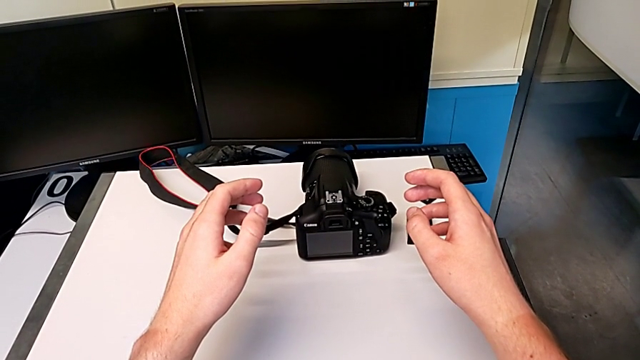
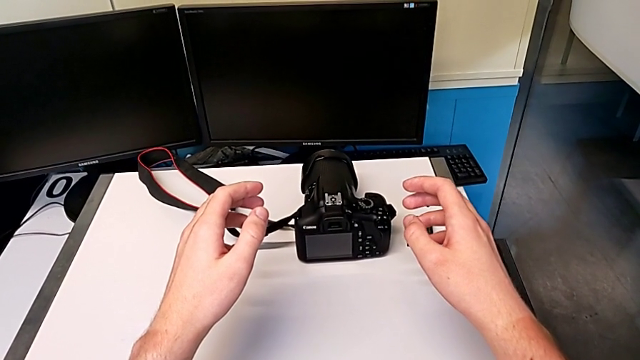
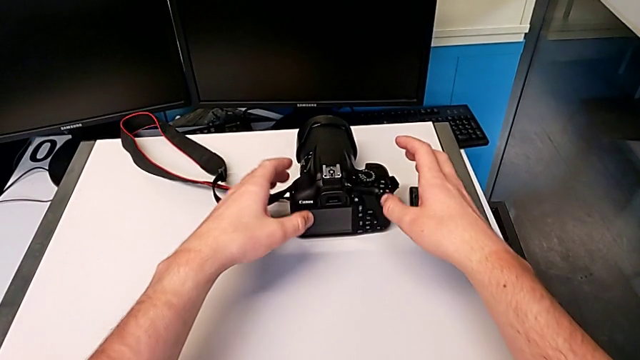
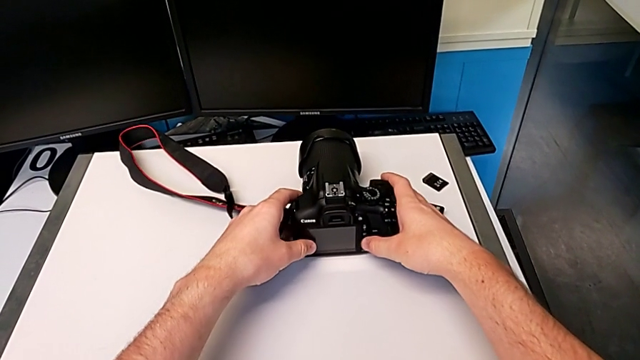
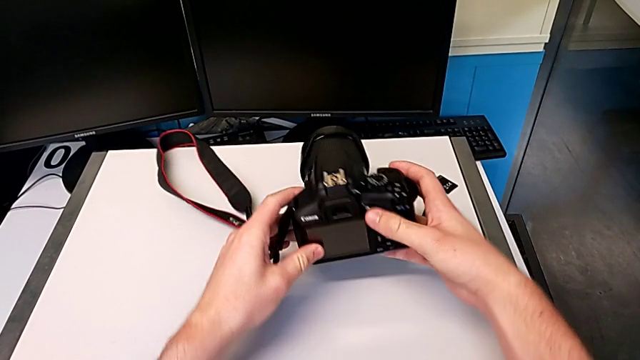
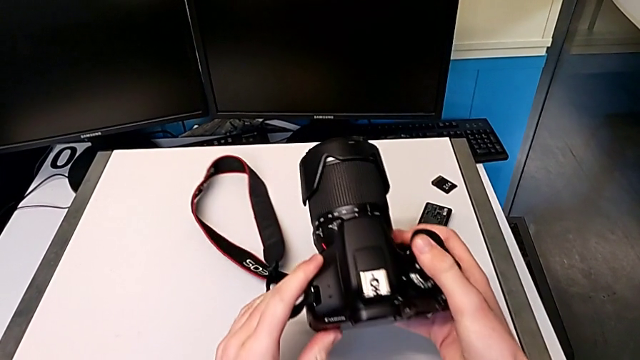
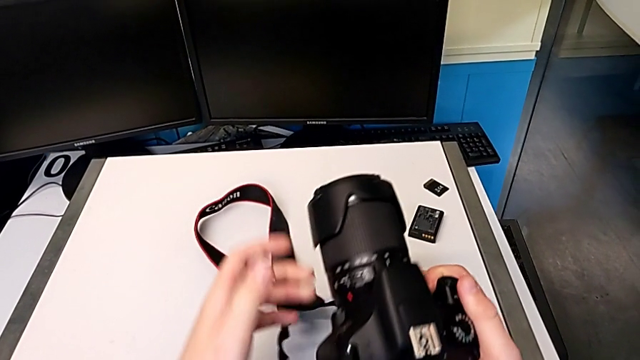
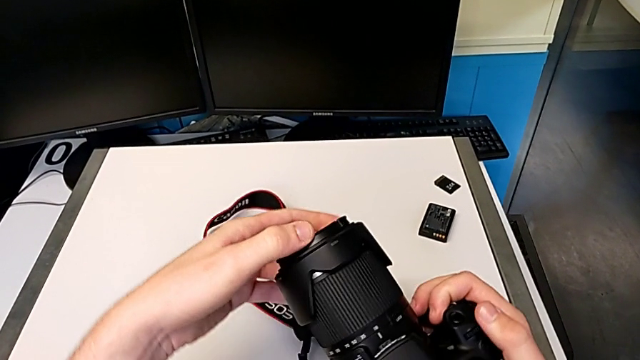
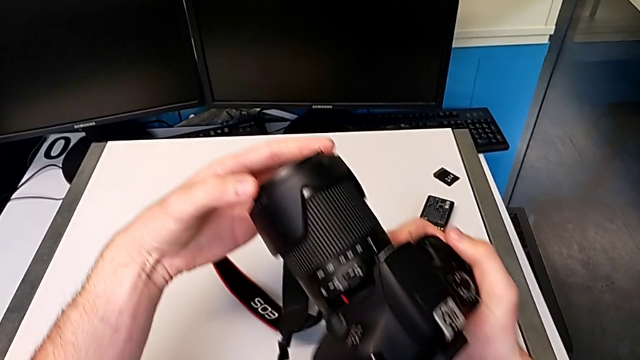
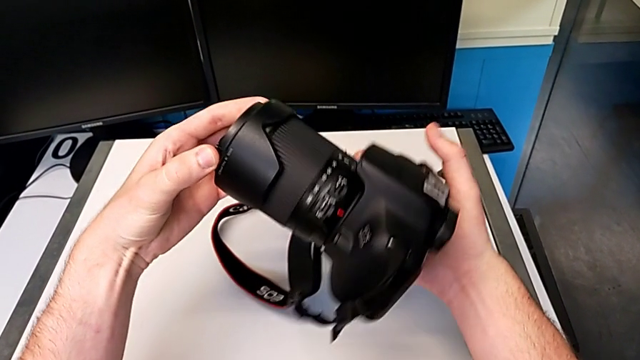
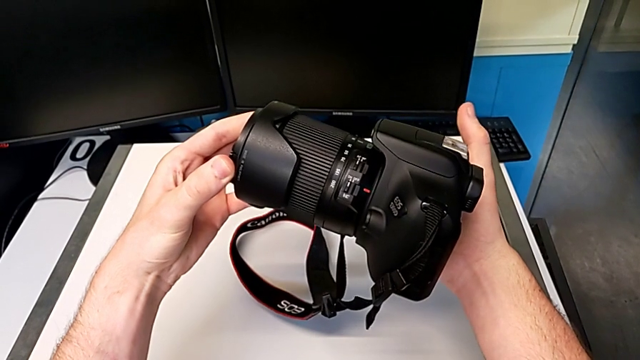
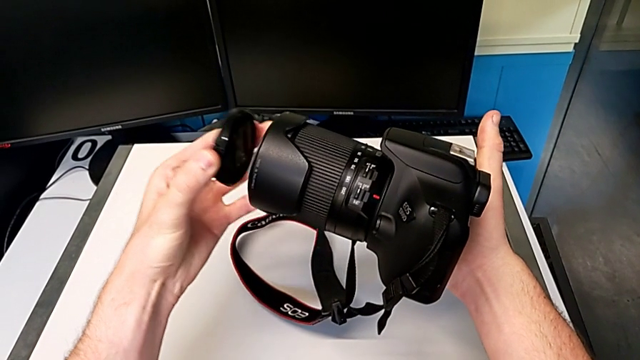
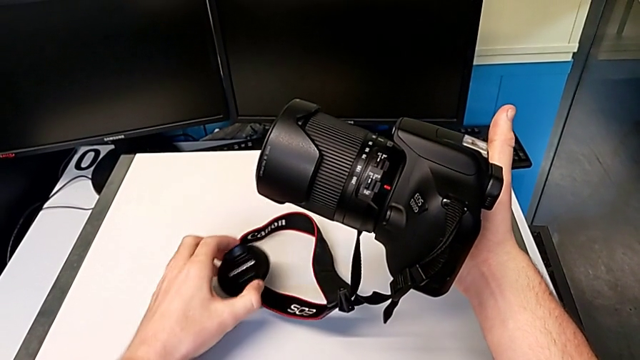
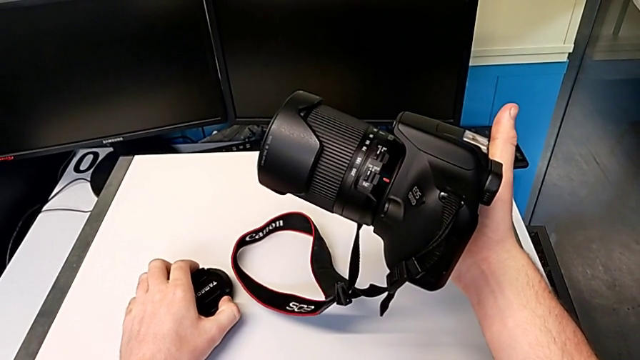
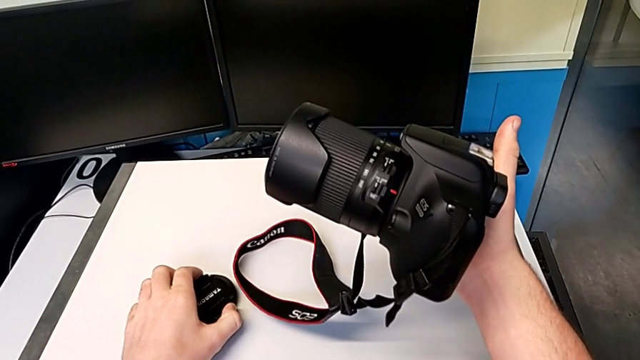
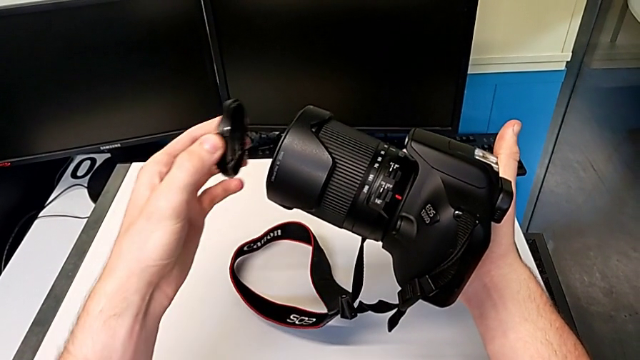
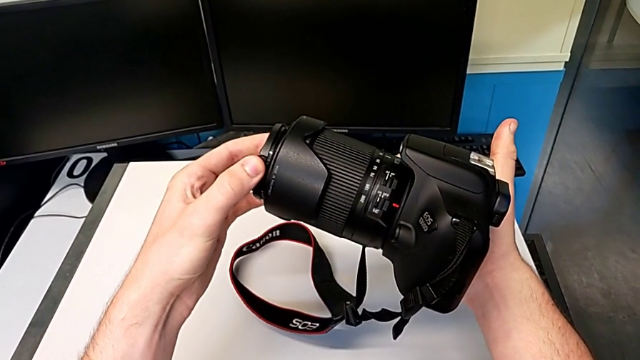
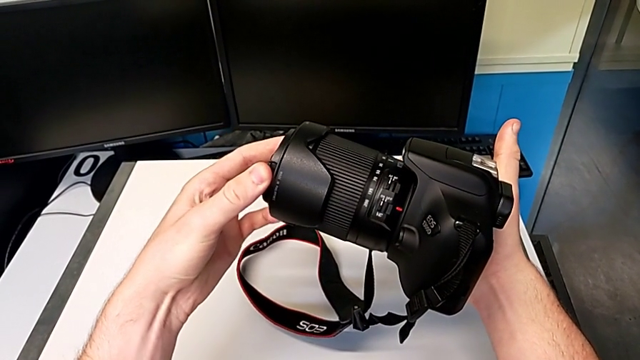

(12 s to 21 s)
The camera wearer is detaching the lens of the DSLR camera. They grab the DSLR, lift it, wrongly withdraw the lens cover, place it and assemble the lens.

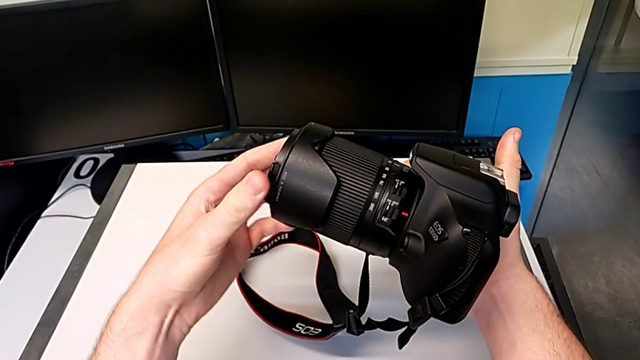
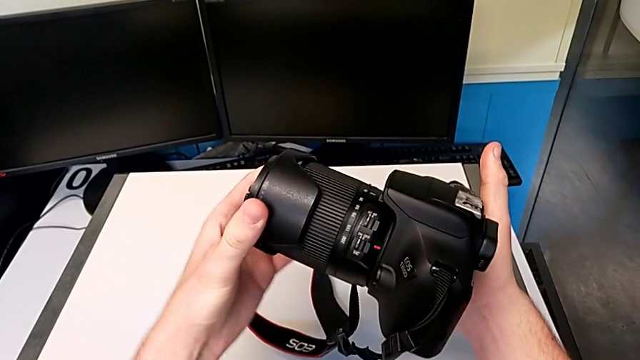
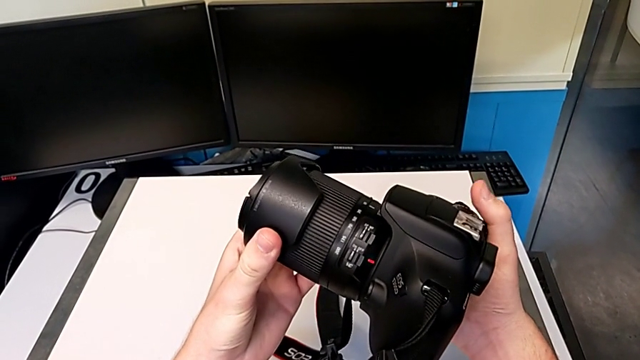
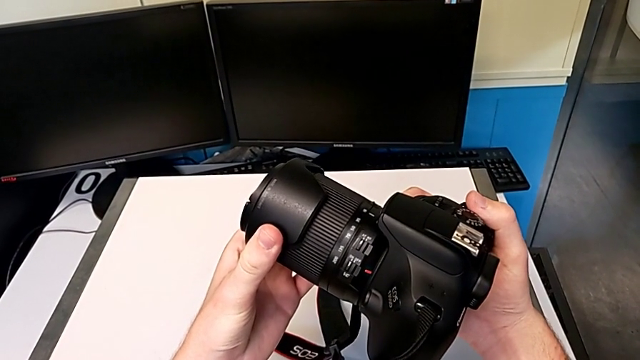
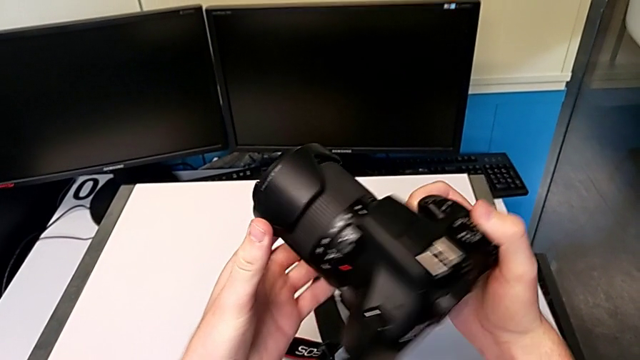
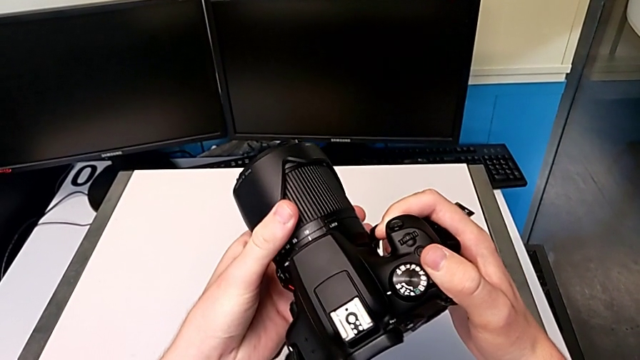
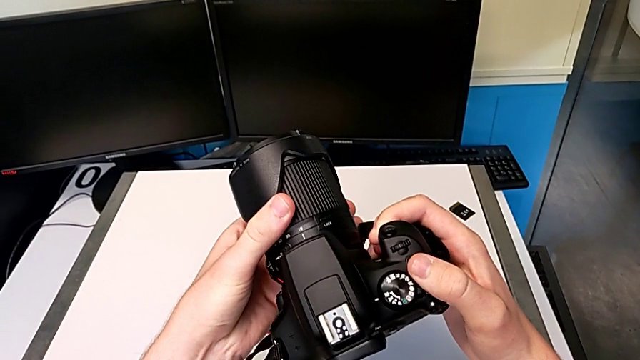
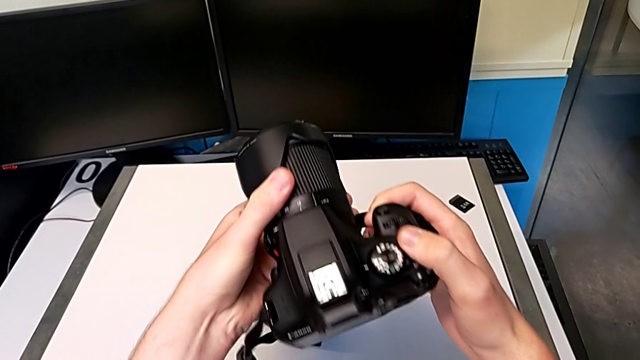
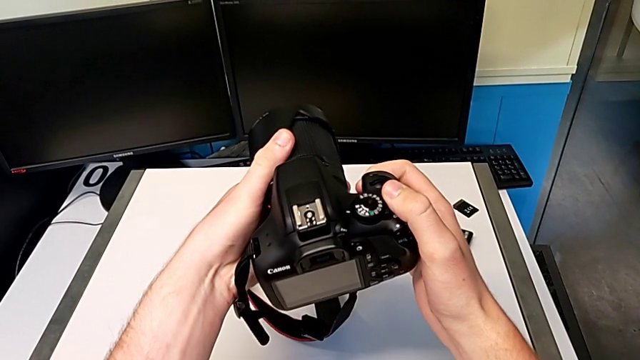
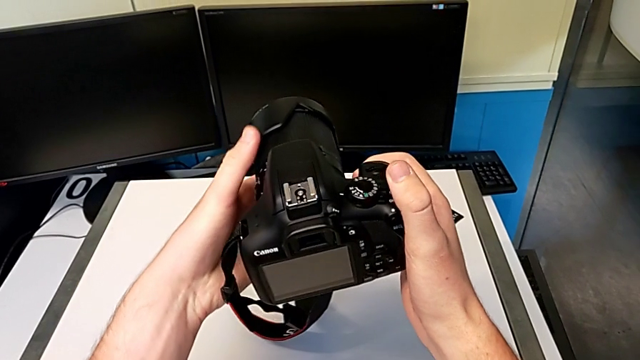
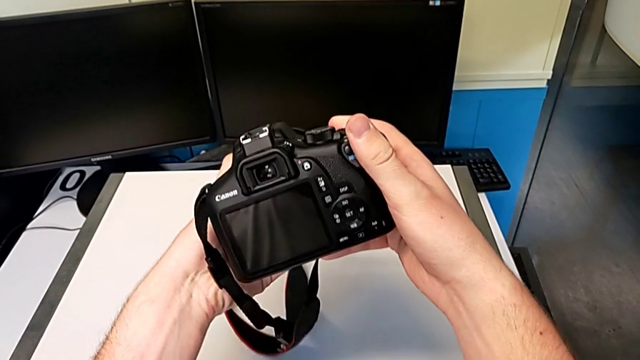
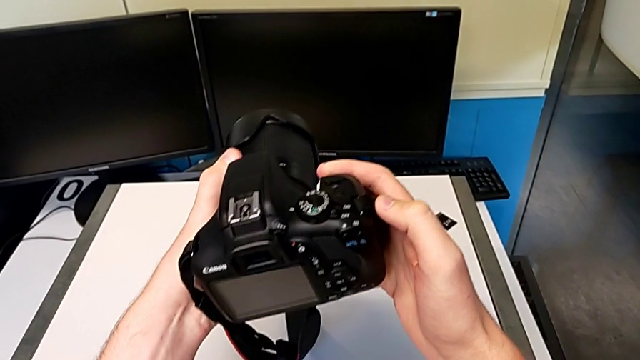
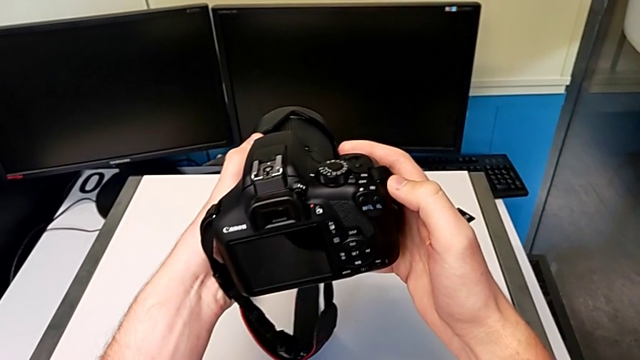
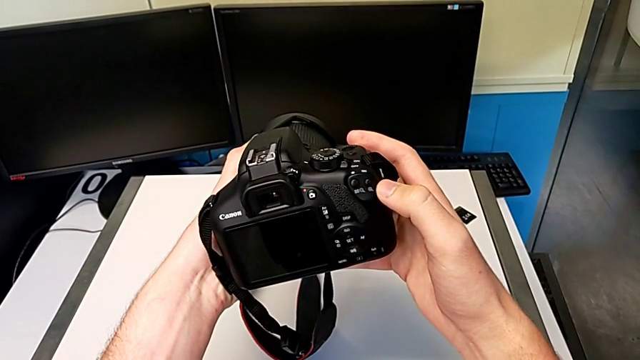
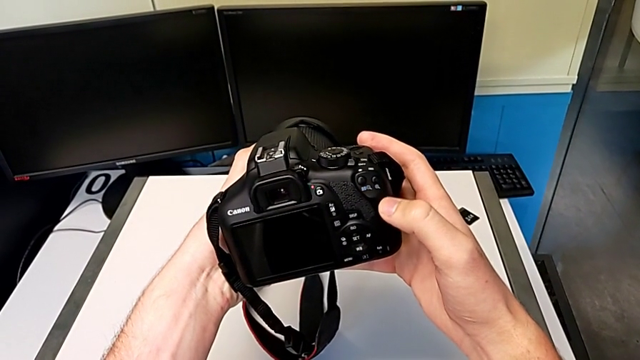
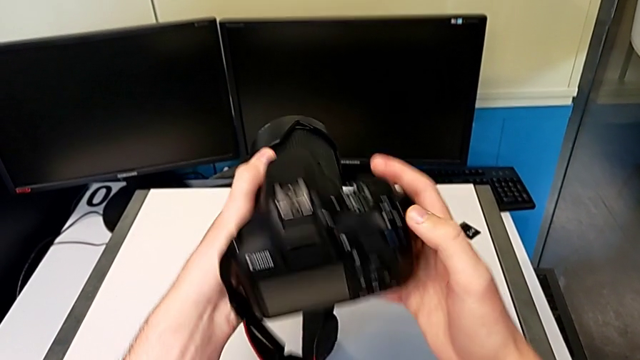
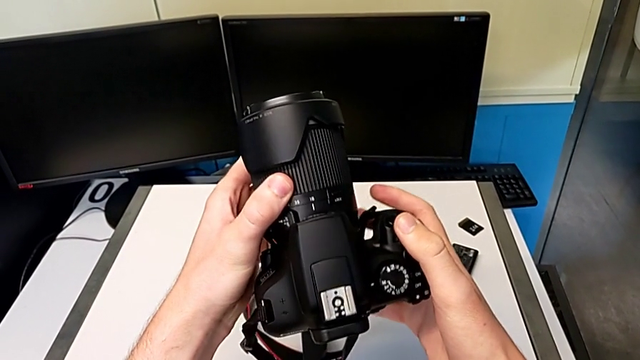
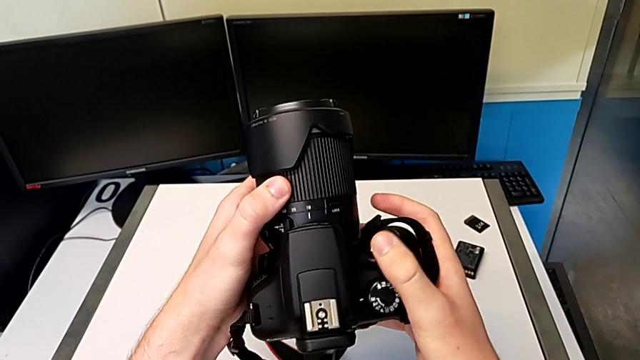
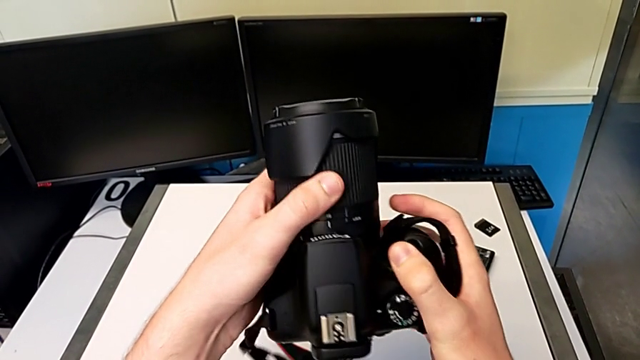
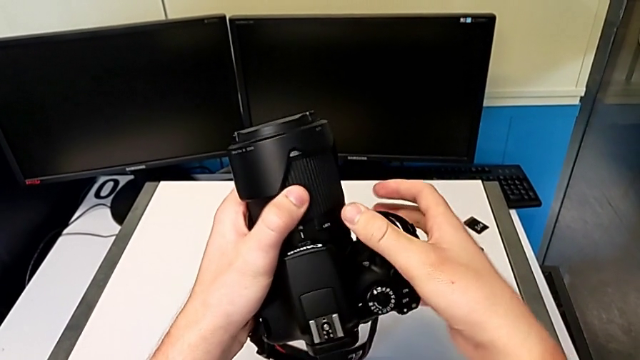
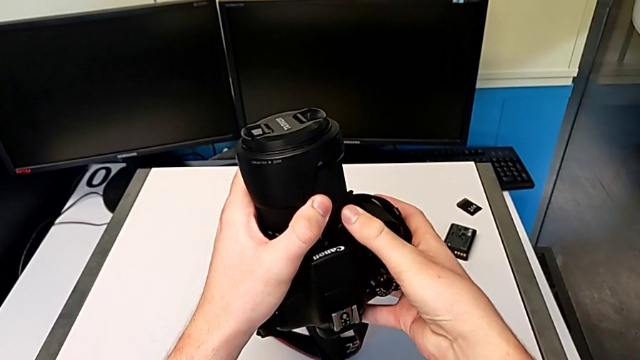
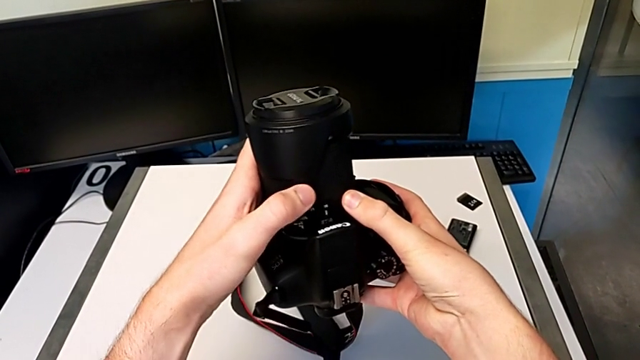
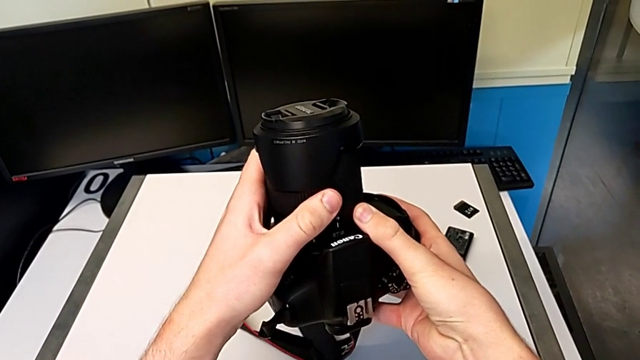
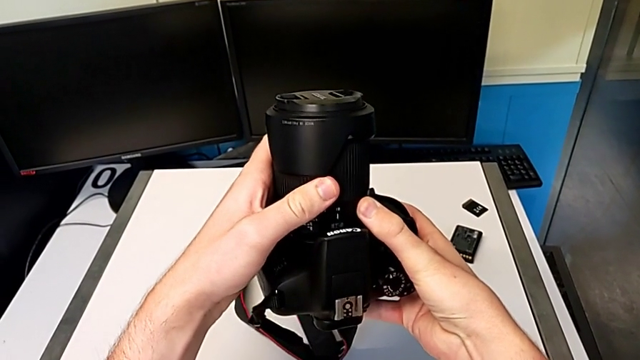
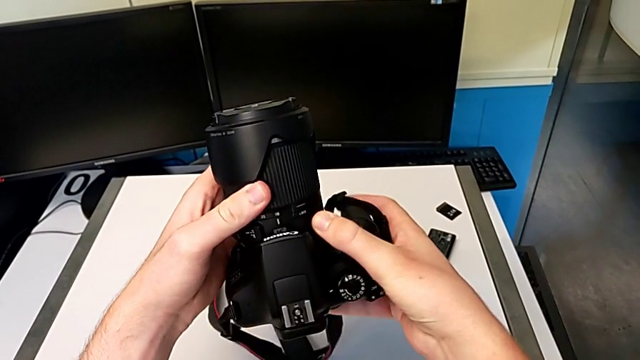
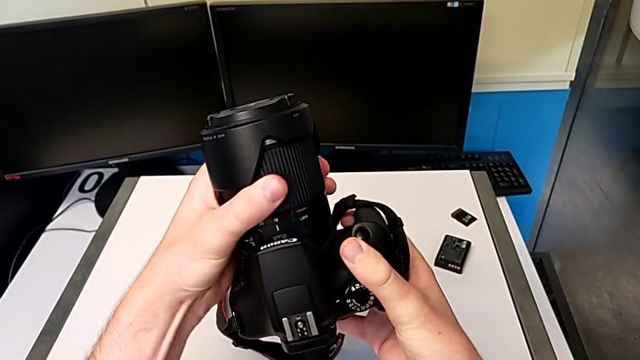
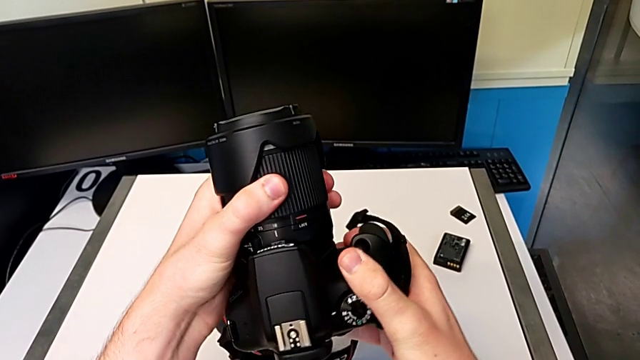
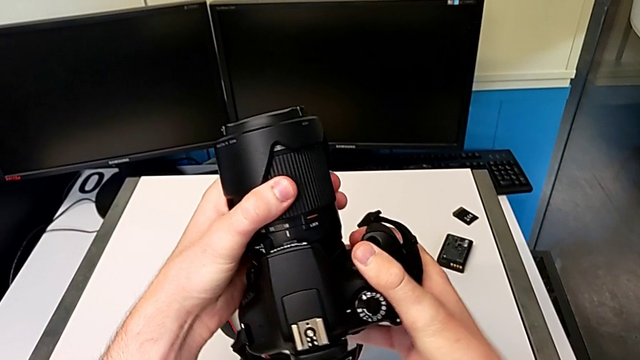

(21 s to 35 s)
The camera wearer is detaching the lens of the DSLR camera. They rotate the lens, inspect the DSLR, rotate it, inspect it and wrongly rotate the lens.
